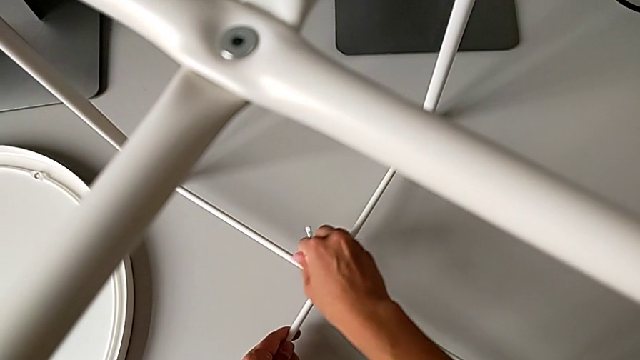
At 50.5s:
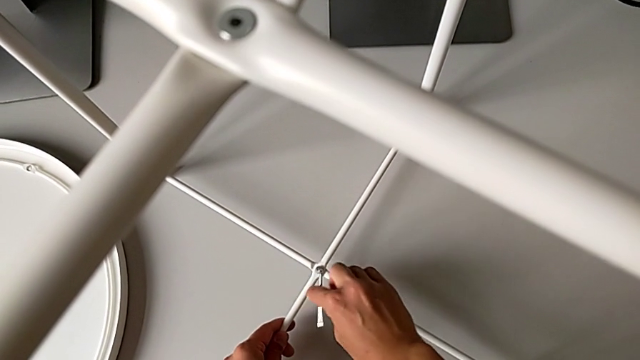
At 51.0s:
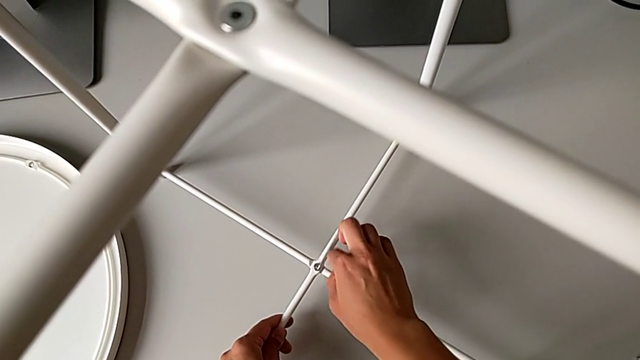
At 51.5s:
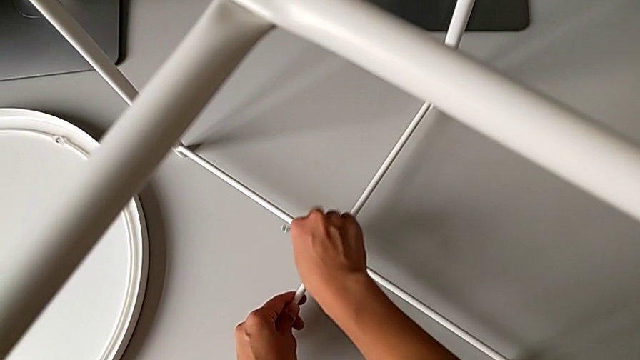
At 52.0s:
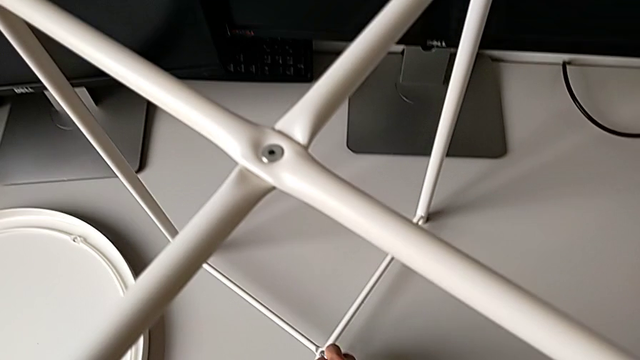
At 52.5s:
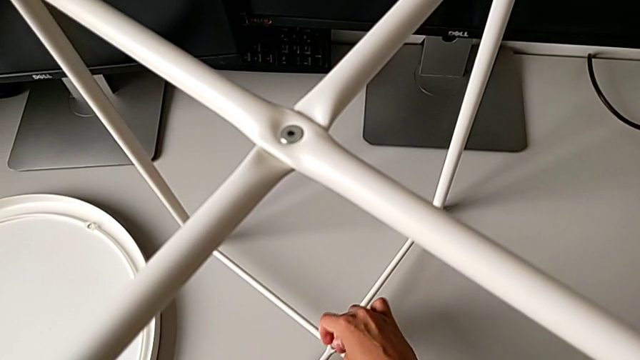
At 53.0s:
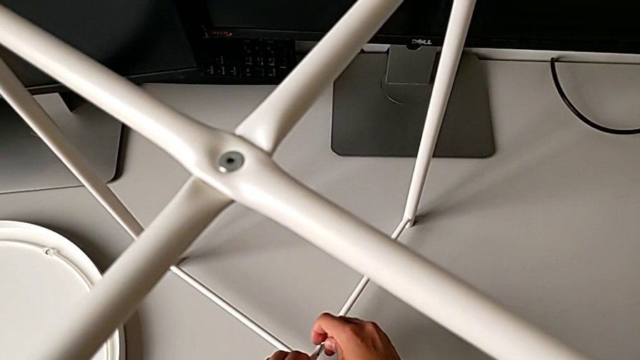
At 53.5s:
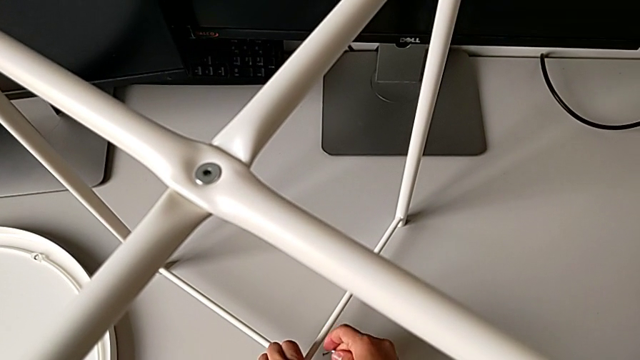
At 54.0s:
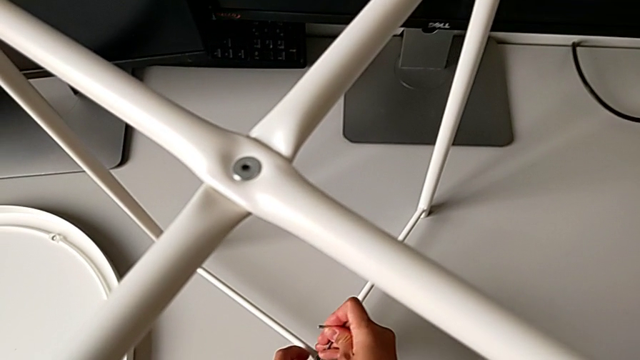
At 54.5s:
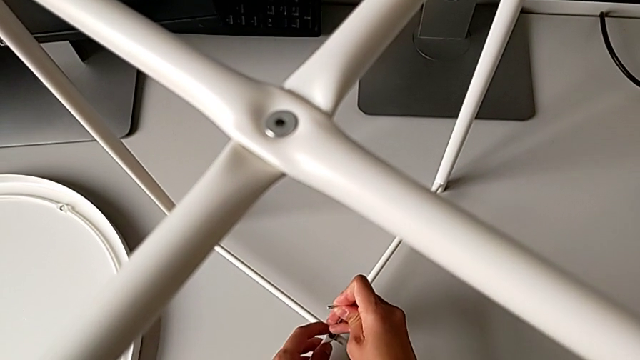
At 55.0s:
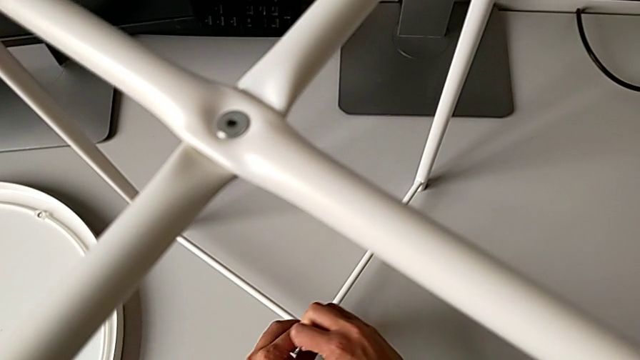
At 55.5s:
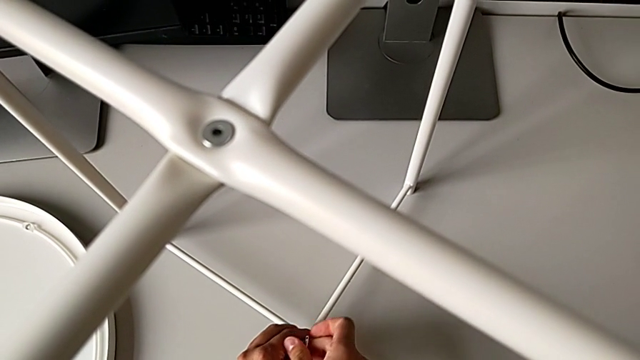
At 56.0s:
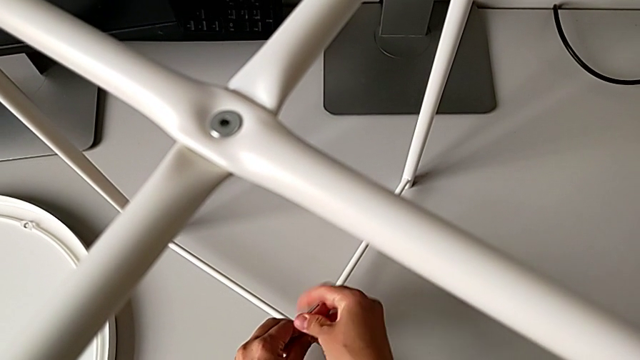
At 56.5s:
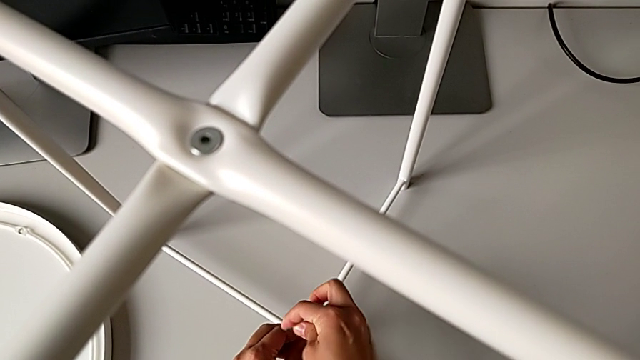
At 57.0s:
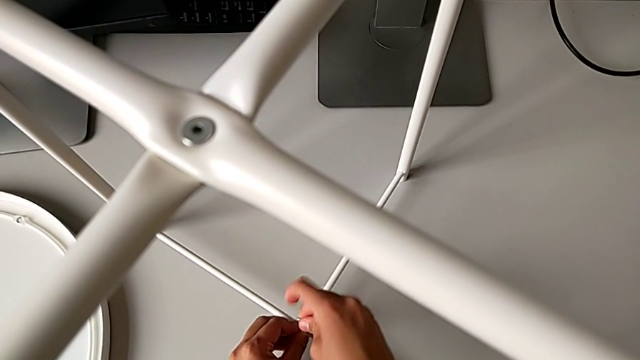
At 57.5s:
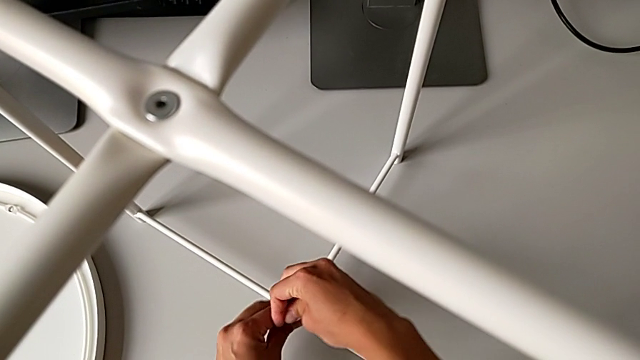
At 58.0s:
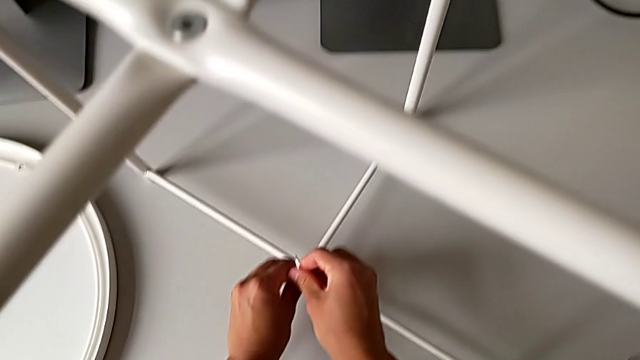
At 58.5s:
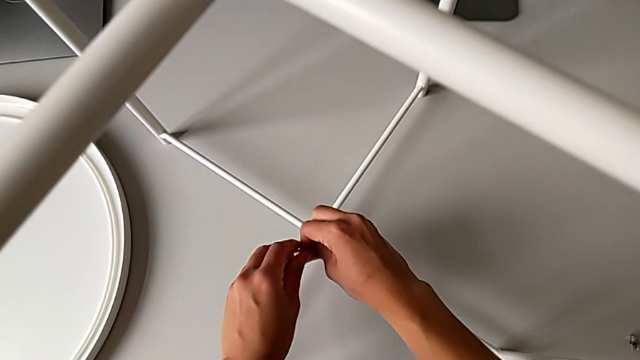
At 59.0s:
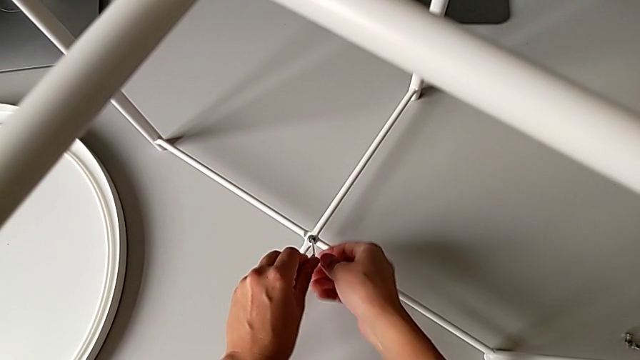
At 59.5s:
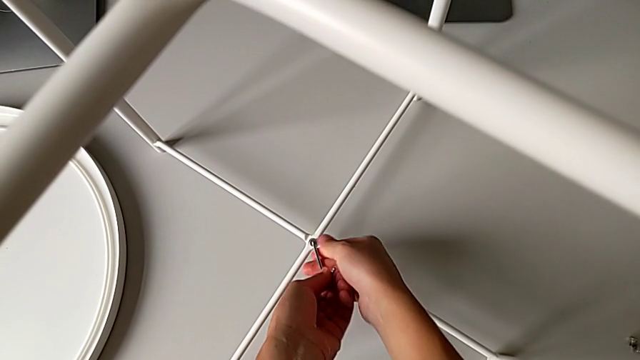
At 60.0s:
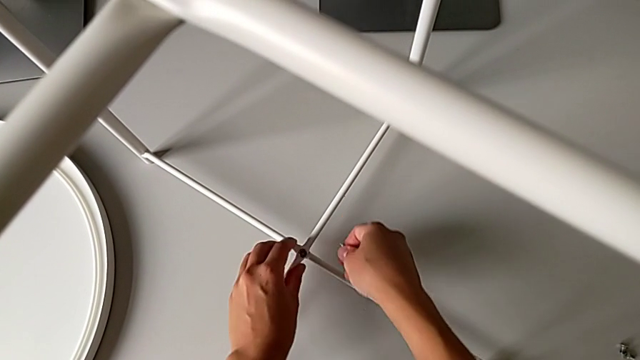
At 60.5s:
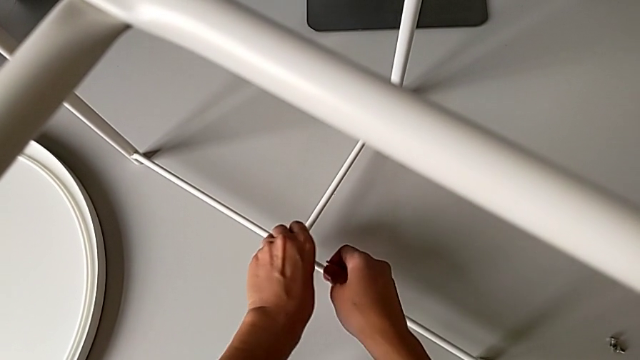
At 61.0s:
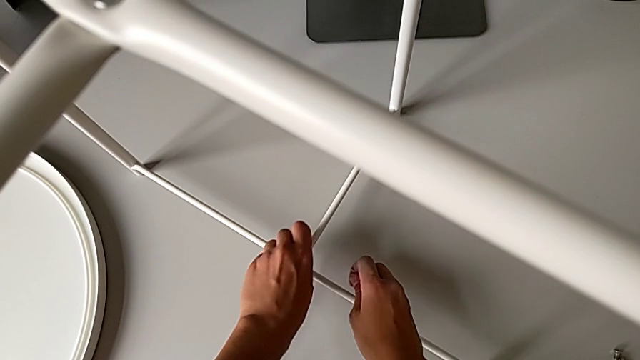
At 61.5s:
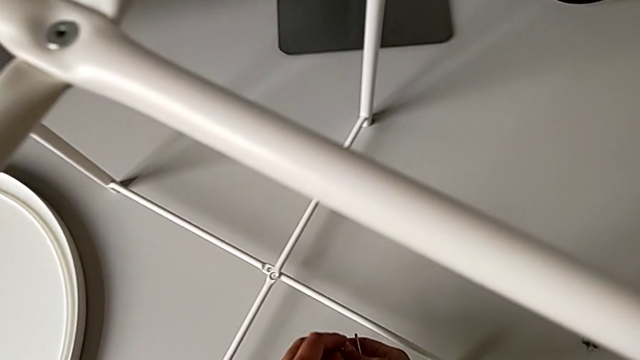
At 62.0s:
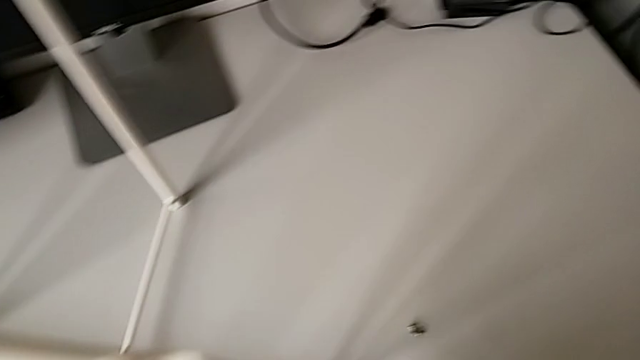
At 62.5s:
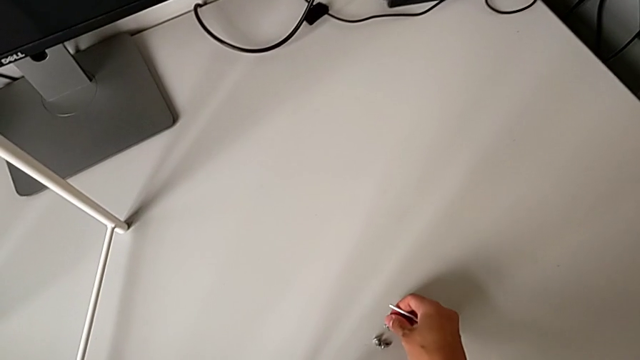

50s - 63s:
The camera wearer is unscrewing the bottom hex socket head of the table's legs. They keep unscrewing the hex socket head, withdraw the Allen wrench, disassemble the hex socket head and place it.

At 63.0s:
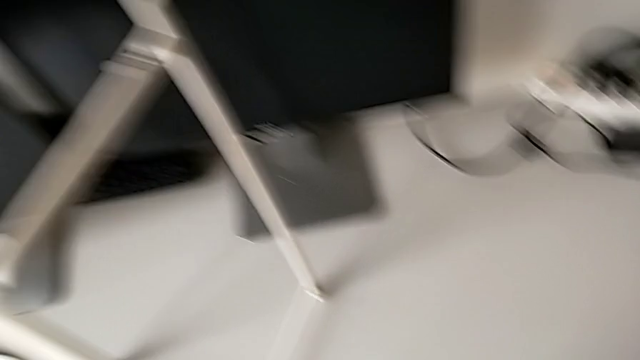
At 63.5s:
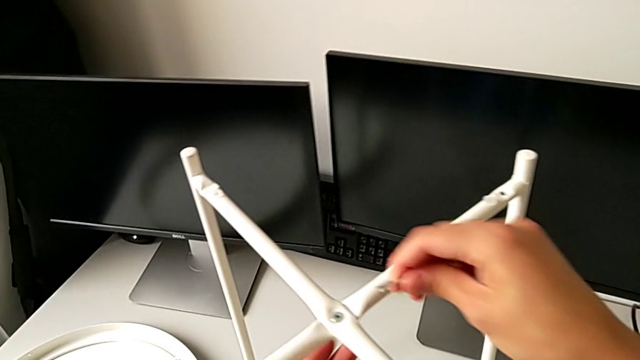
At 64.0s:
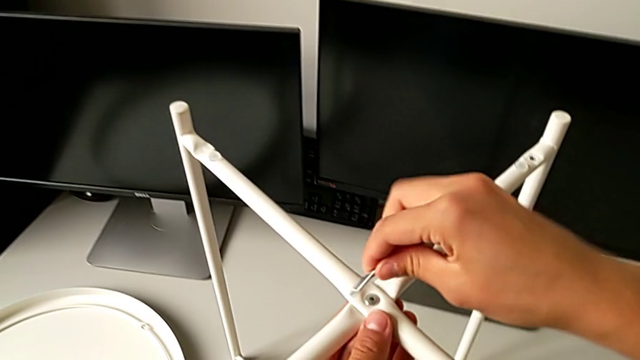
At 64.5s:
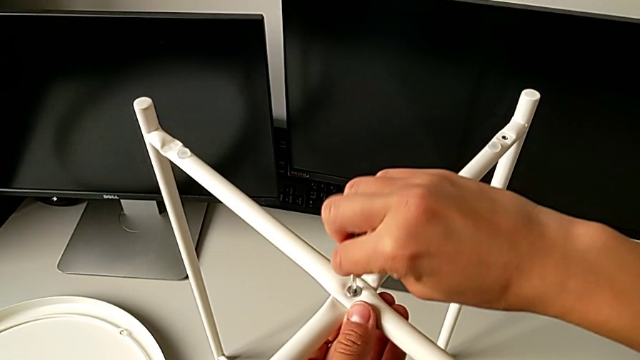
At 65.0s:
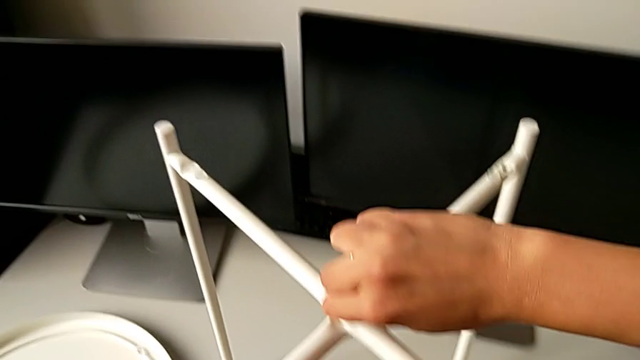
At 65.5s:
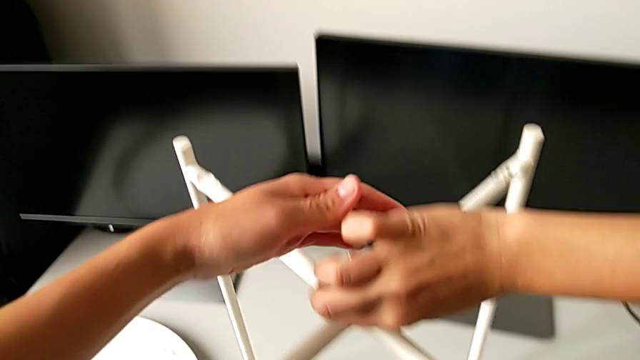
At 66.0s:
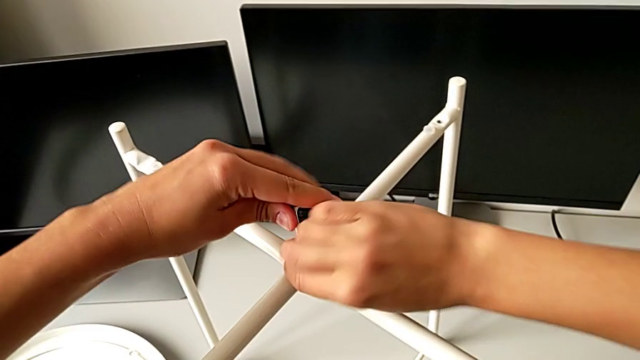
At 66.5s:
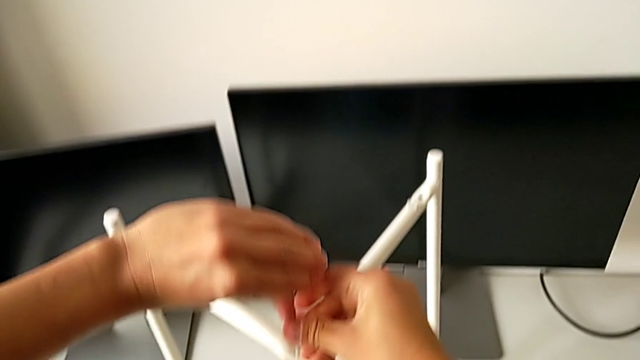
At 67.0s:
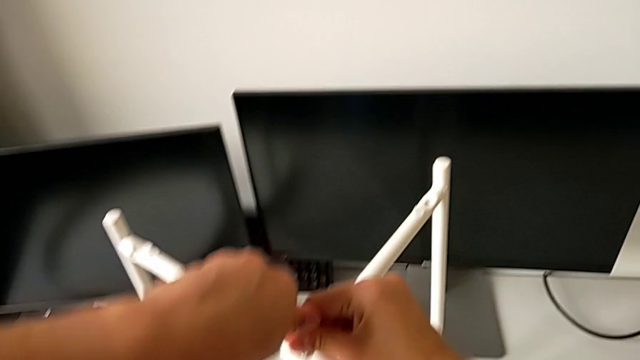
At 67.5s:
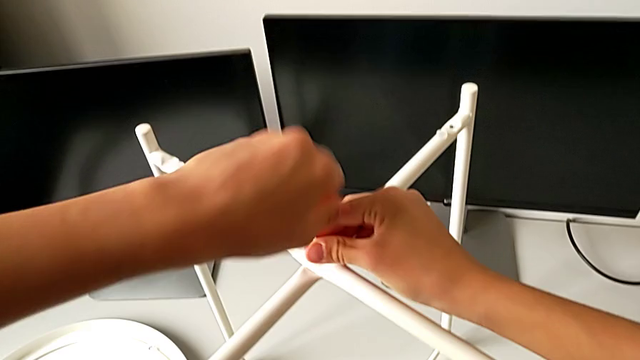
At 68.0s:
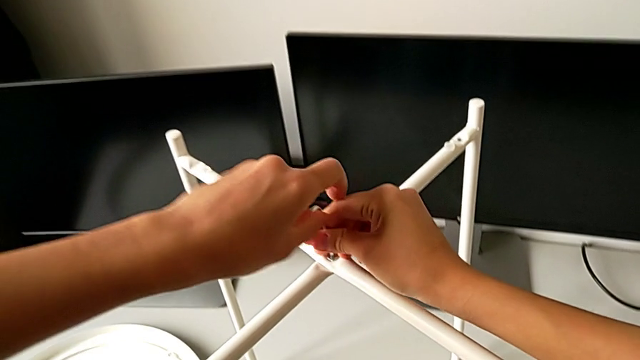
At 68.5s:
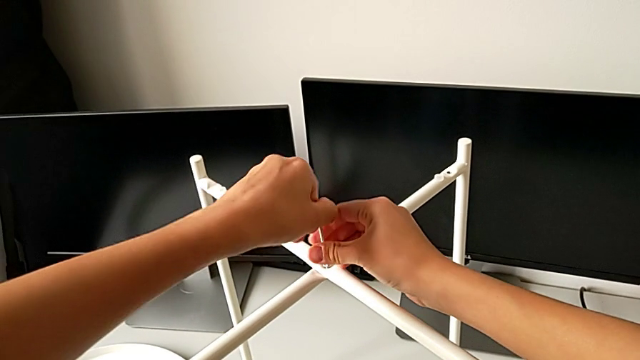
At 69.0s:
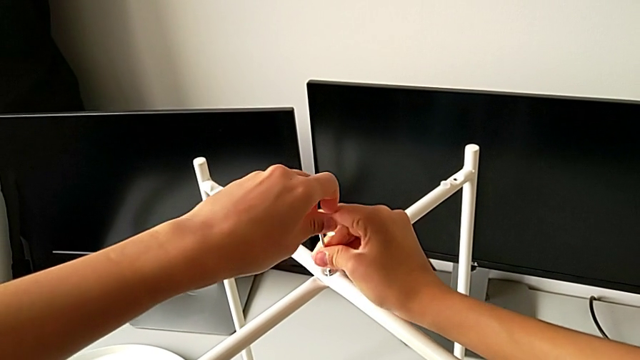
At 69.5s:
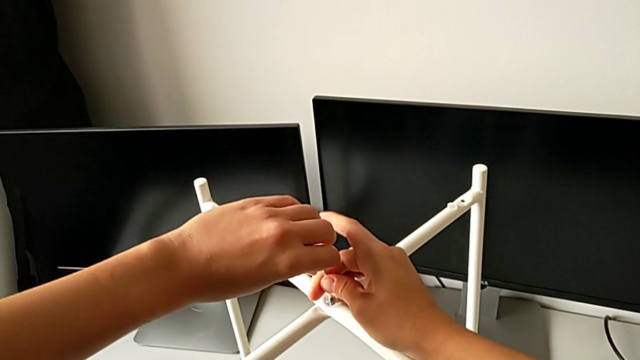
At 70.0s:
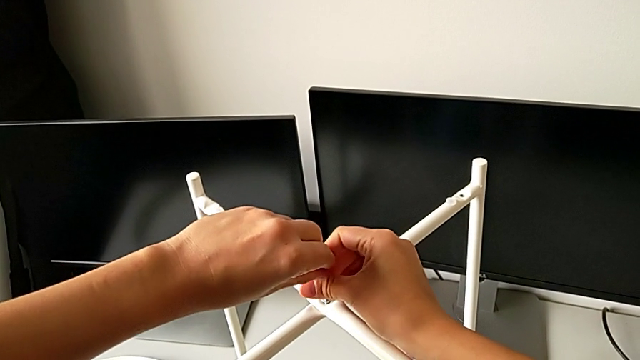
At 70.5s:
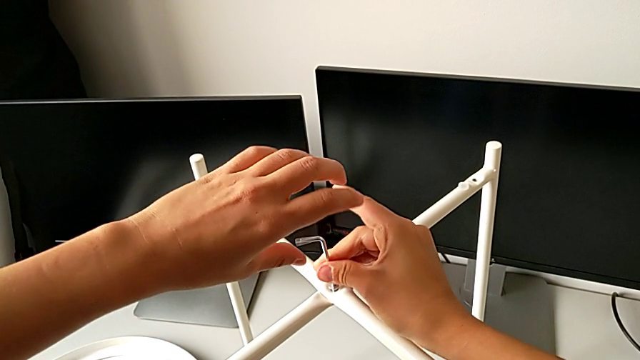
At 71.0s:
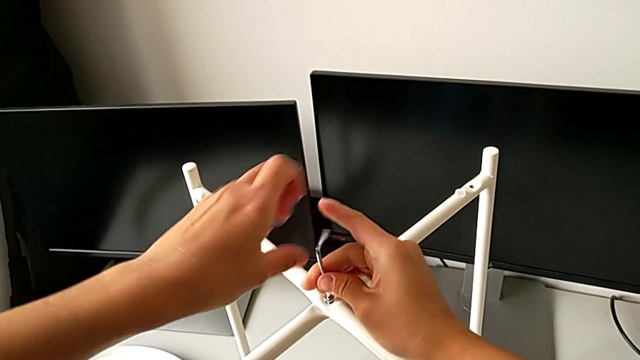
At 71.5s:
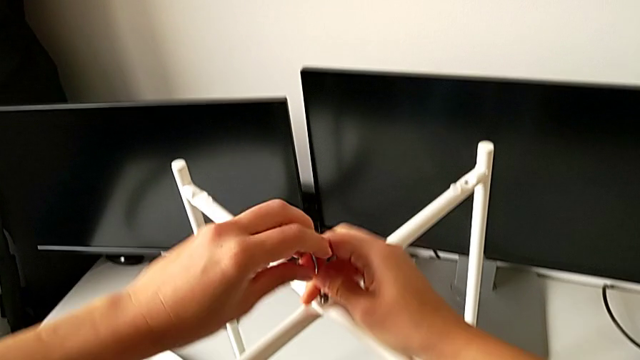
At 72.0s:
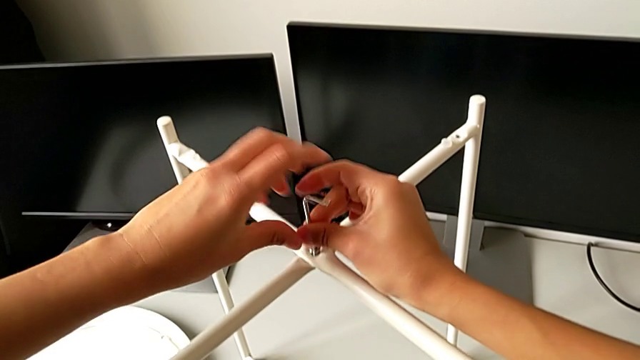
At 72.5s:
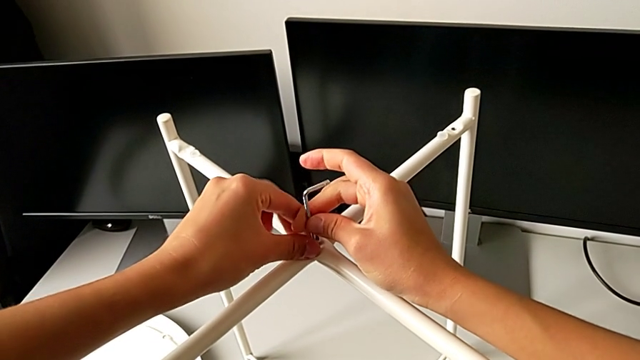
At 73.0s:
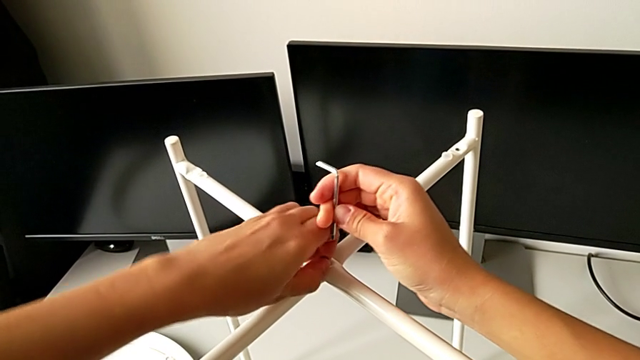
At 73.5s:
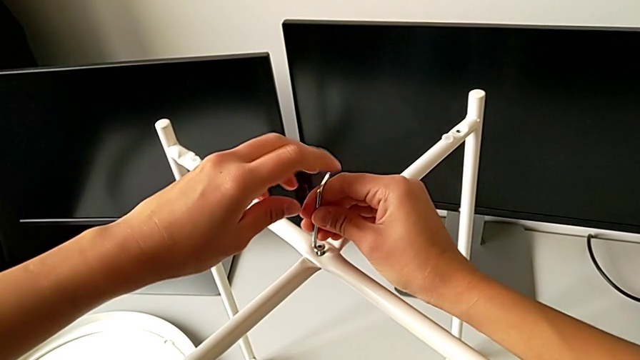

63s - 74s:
The camera wearer is unscrewing the top hex socket head of the table's legs. They insert the Allen wrench and begin to unscrew the hex socket head.
